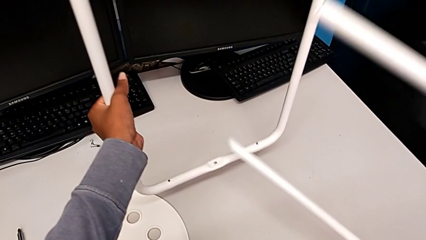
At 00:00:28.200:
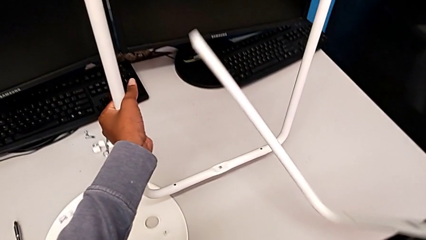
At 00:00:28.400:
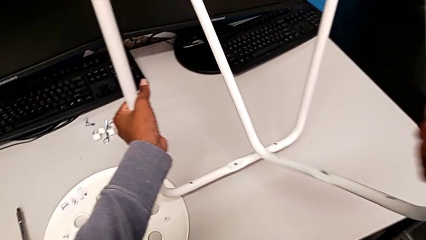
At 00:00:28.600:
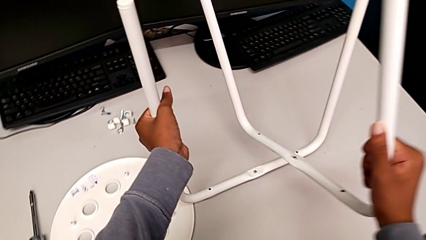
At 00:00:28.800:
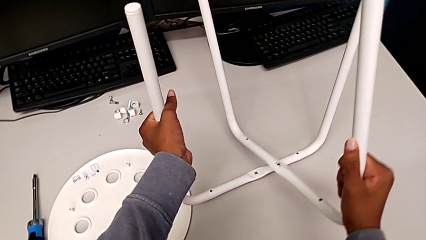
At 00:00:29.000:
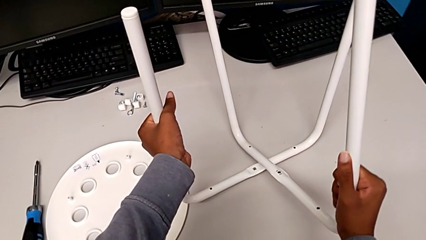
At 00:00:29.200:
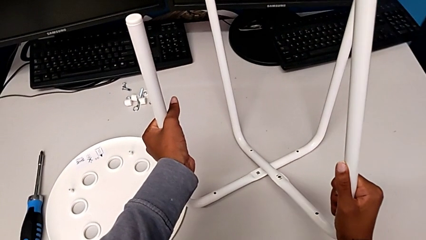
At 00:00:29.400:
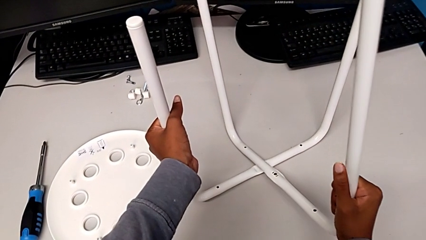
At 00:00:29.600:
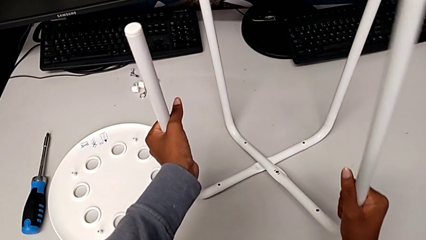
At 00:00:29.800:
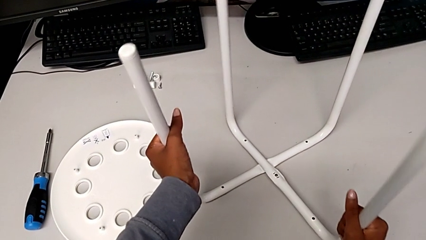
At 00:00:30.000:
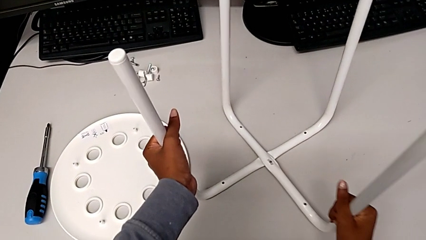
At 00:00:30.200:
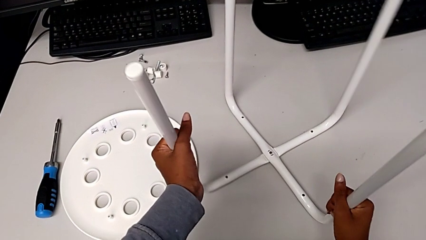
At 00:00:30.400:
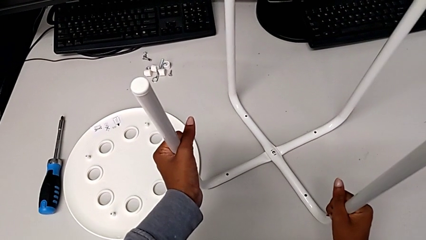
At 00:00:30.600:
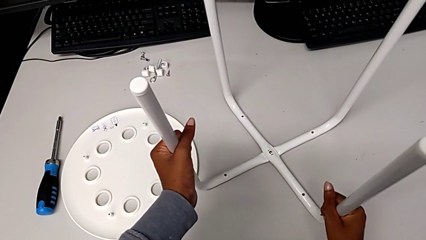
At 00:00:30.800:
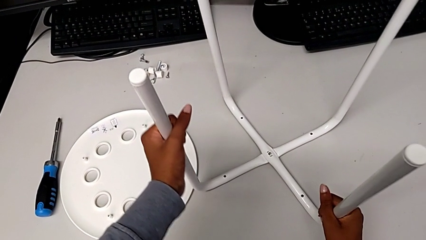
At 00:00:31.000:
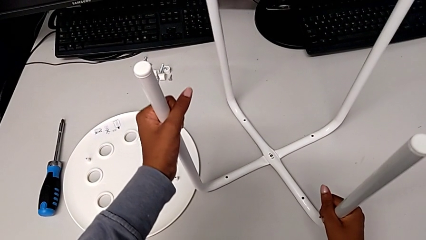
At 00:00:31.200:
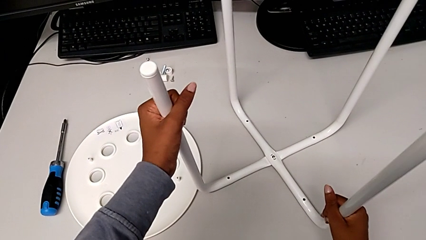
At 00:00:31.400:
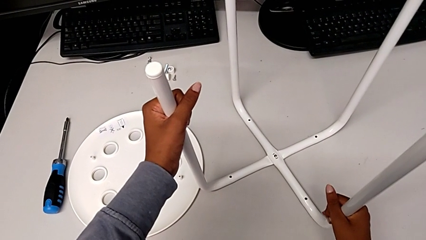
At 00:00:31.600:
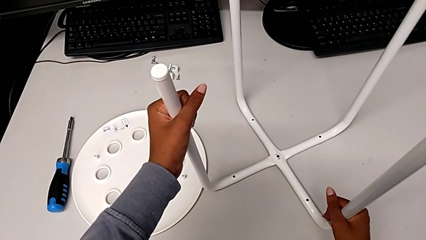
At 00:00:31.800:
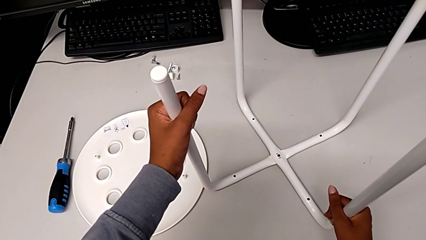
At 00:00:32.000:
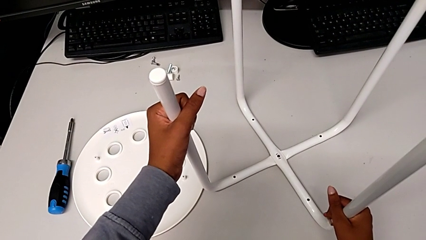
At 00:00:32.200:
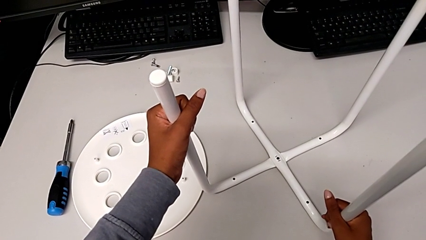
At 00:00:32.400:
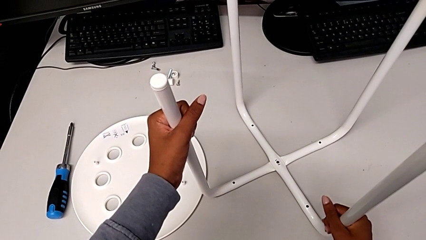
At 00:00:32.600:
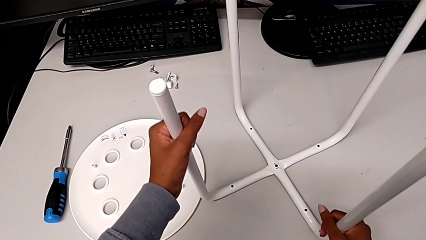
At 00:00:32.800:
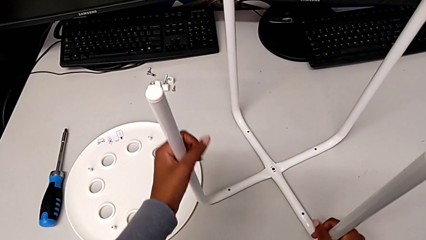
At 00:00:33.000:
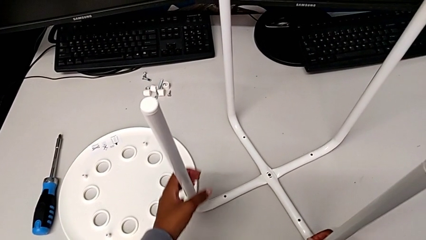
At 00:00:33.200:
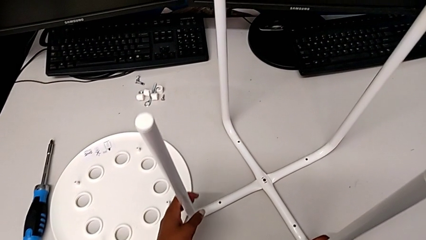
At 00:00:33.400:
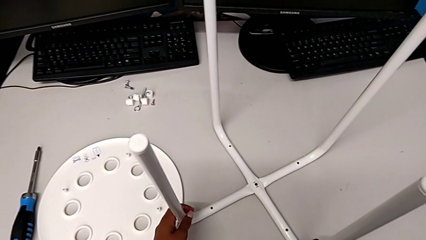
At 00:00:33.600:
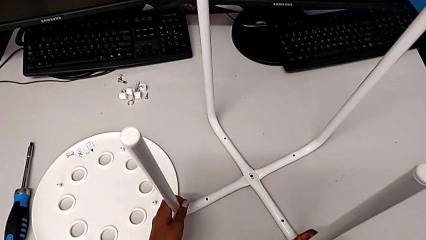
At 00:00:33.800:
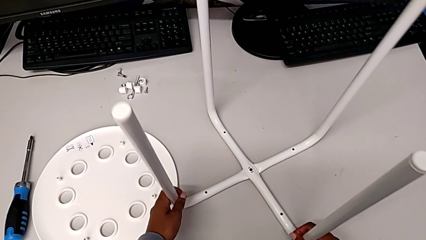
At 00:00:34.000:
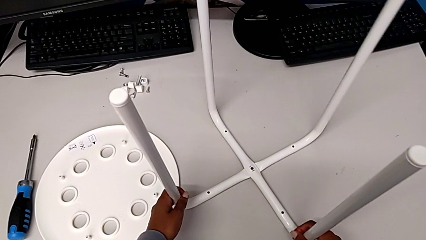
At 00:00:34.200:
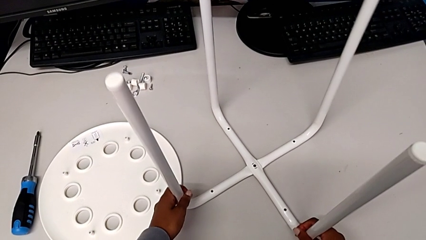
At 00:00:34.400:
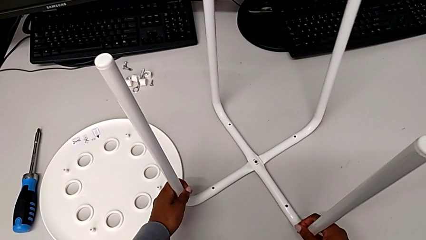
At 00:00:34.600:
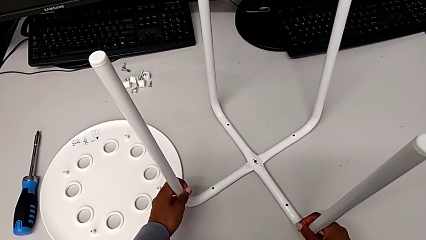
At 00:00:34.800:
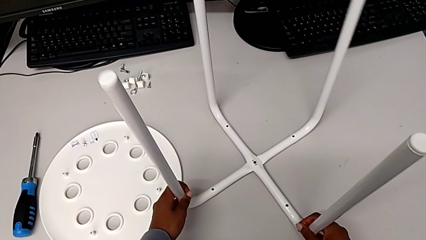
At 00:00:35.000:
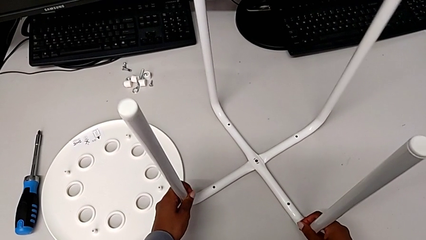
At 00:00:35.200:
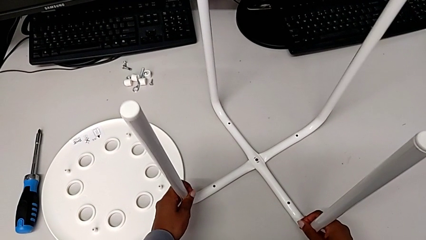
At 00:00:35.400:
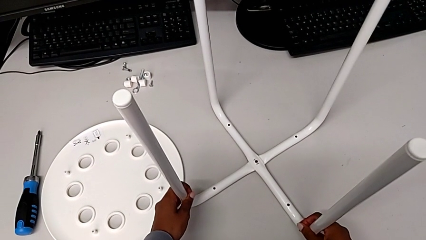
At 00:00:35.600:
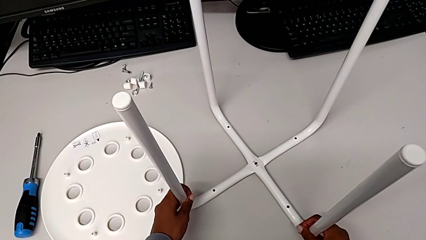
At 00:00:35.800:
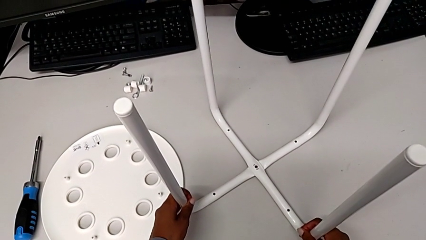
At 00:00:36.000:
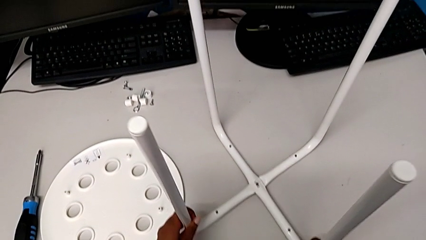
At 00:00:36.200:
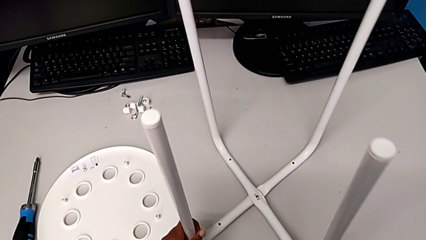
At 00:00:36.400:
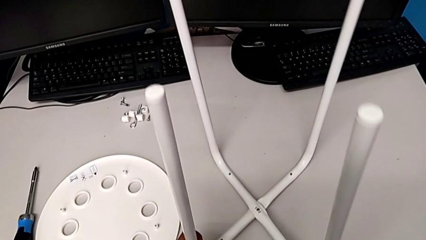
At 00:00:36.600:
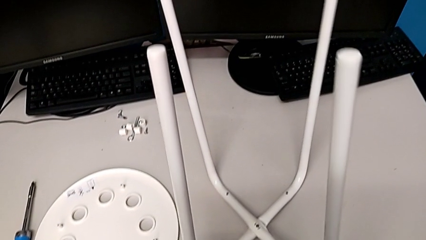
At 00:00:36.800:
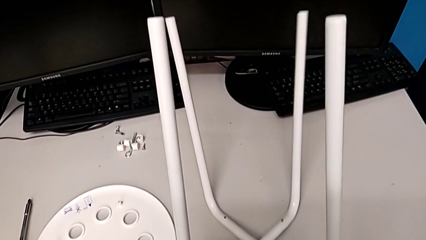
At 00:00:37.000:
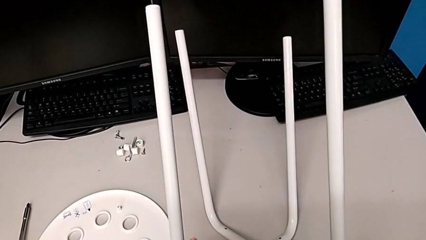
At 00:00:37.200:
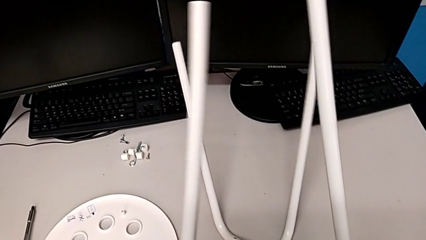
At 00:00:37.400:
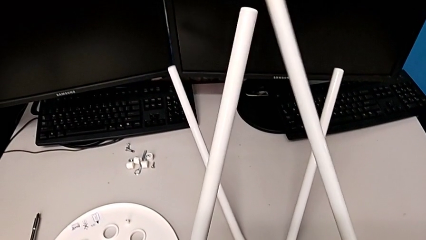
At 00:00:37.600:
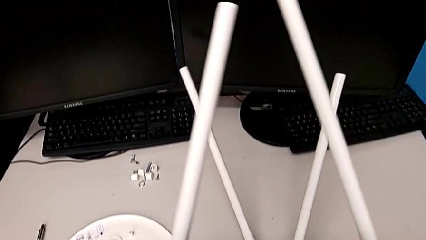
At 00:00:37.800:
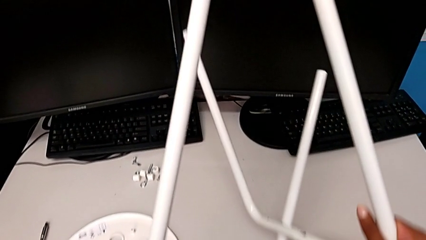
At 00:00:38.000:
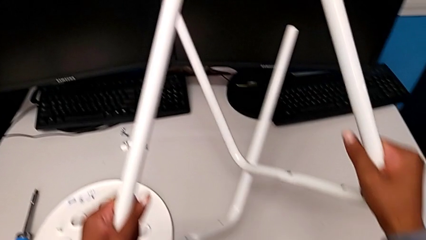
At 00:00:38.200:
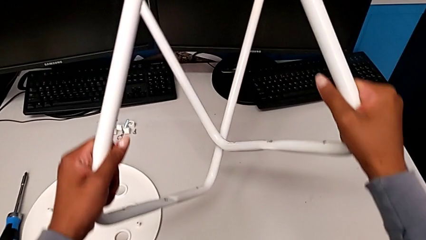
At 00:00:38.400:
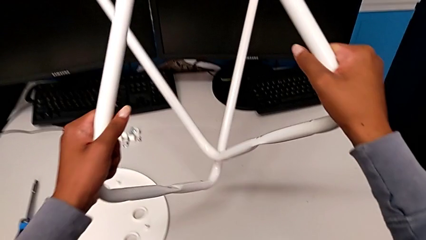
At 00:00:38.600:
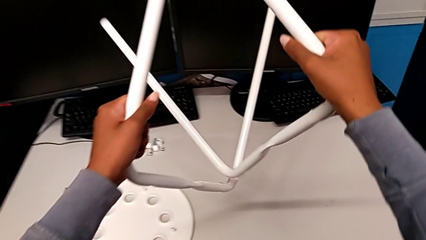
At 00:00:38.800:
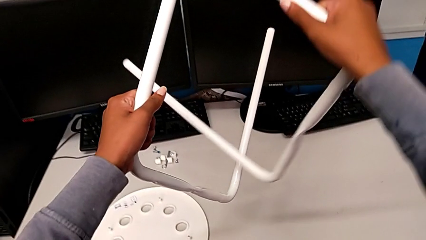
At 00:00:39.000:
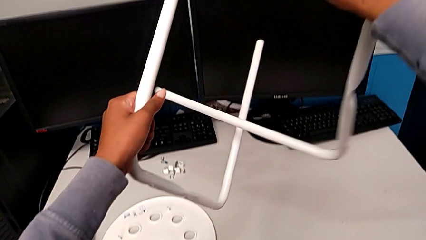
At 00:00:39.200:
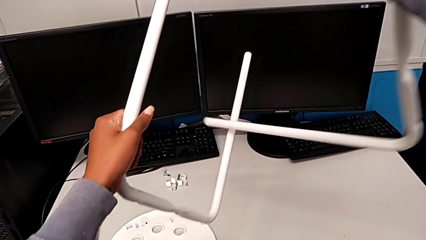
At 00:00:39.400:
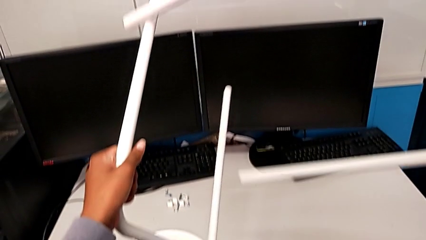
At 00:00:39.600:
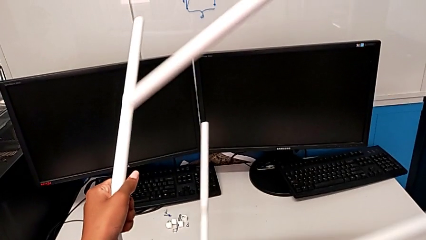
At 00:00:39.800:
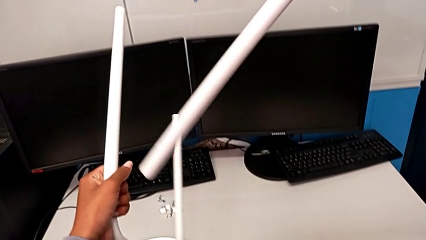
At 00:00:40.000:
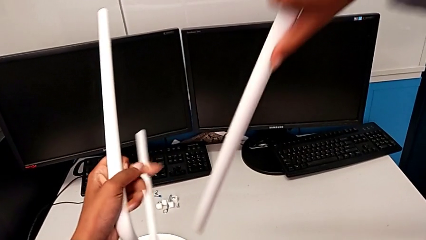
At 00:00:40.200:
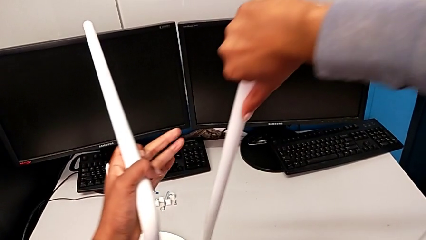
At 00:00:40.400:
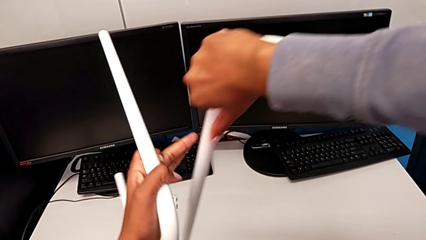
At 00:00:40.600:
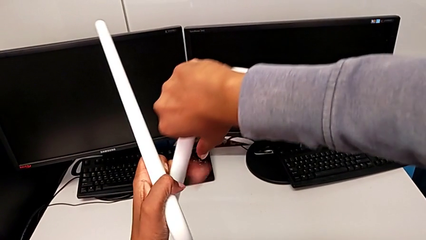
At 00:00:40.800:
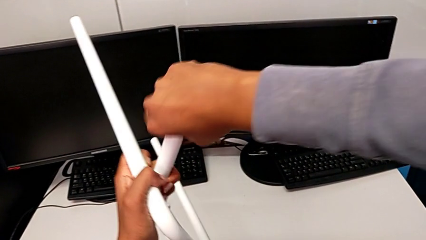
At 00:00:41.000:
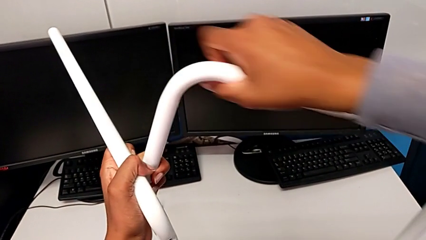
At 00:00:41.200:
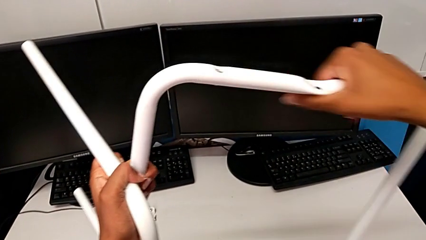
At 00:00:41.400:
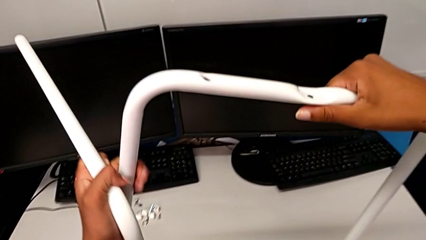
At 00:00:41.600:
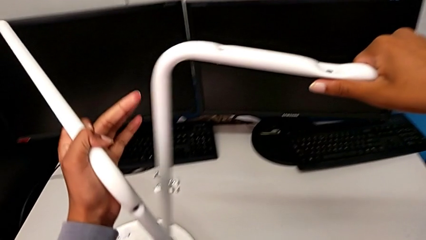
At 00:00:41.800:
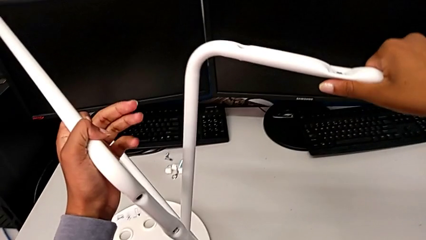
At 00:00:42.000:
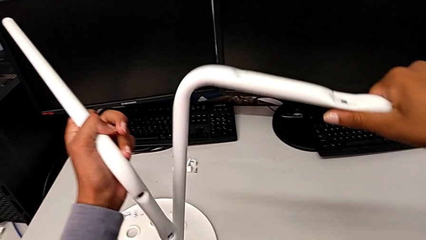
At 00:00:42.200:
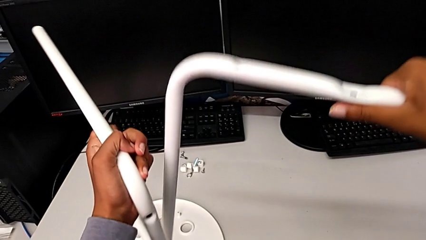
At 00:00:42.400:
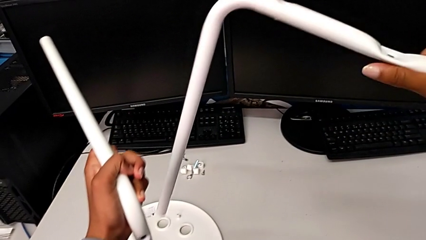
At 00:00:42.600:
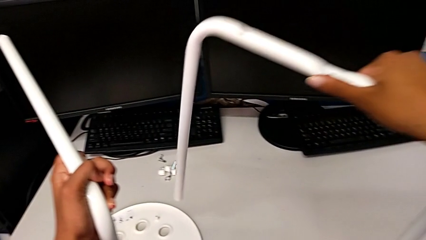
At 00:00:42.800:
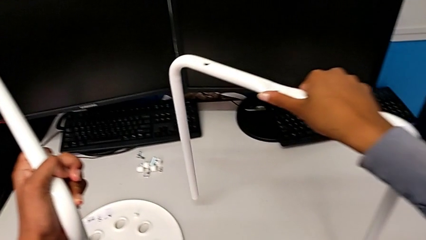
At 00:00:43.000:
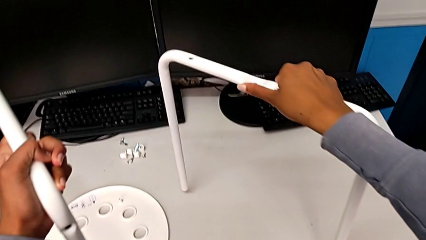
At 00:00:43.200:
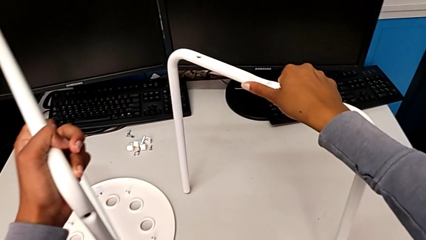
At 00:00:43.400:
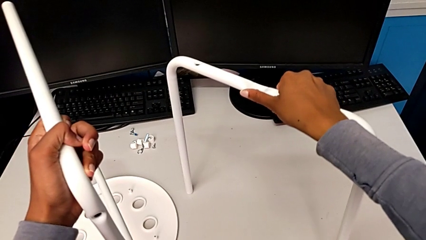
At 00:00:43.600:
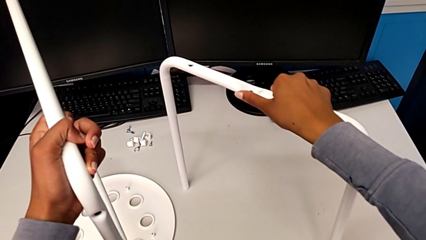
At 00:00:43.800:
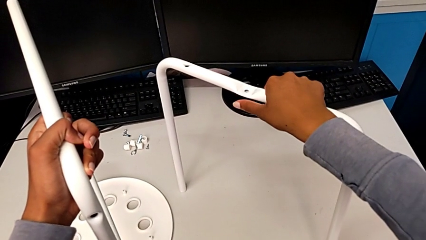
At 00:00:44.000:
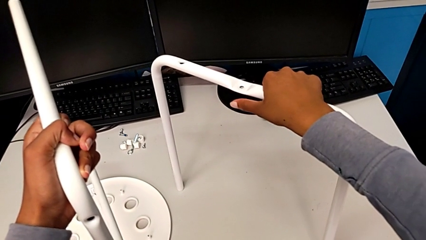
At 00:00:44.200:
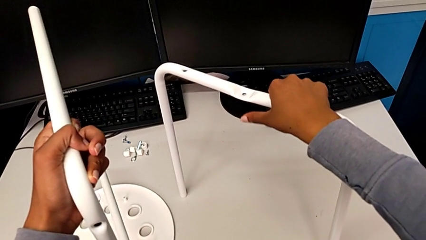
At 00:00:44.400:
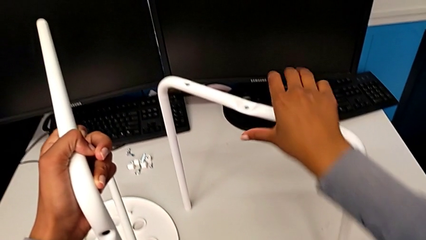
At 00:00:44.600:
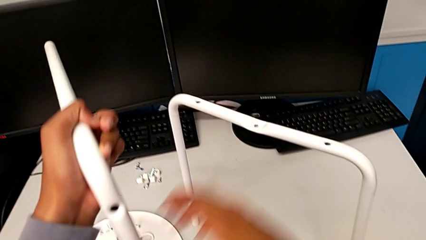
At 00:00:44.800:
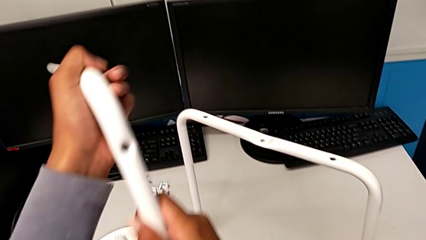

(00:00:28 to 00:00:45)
The camera wearer is assembling the legs of the stool. They align the leg, wrongly hold it, lift it with the left hand, rotate it with the right hand, hold it with the left hand and grab it.
